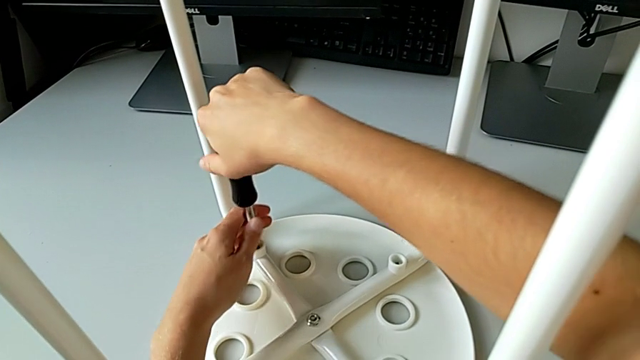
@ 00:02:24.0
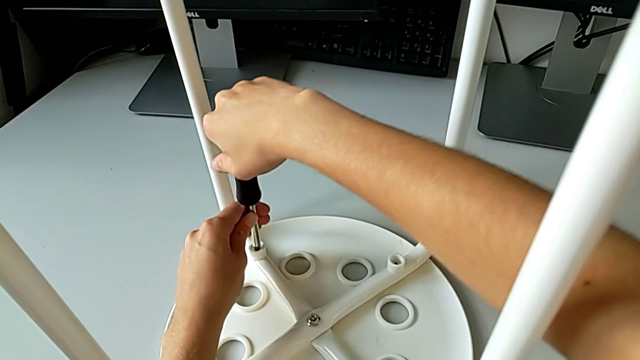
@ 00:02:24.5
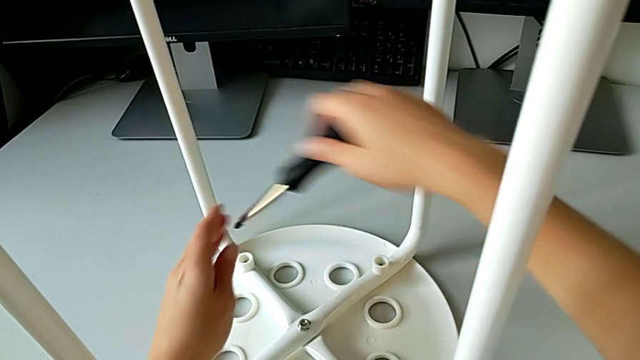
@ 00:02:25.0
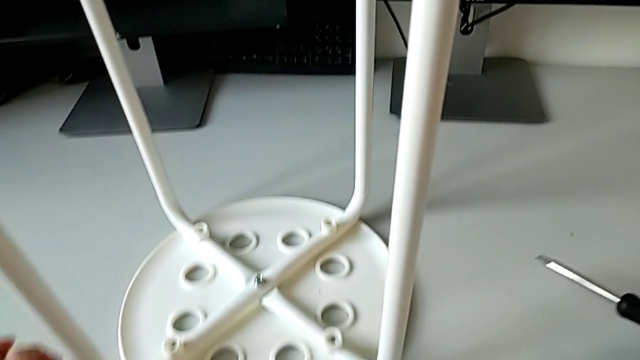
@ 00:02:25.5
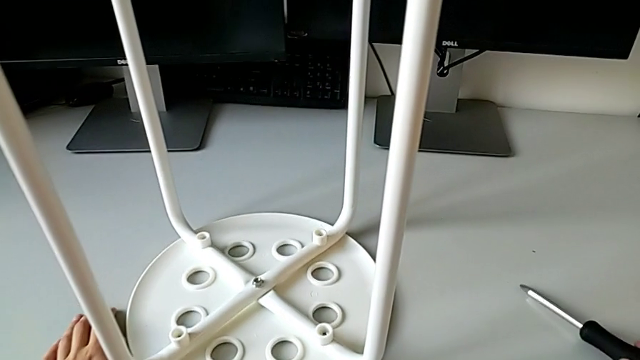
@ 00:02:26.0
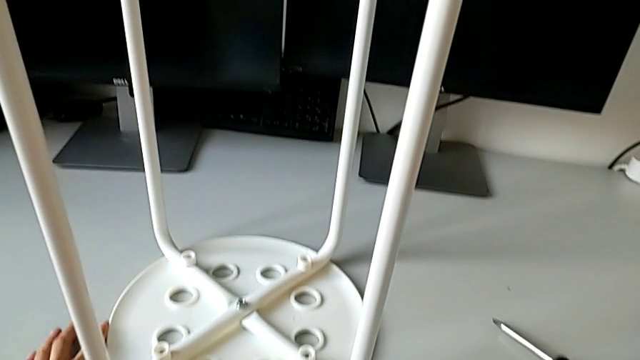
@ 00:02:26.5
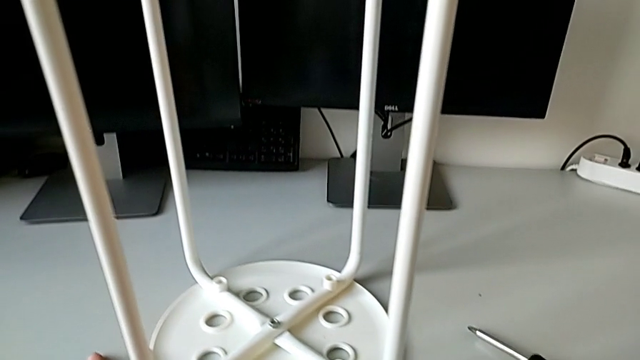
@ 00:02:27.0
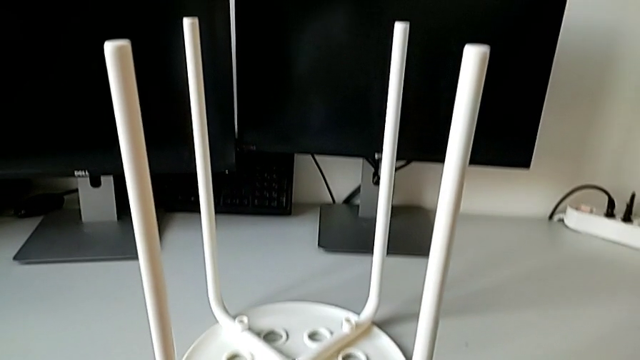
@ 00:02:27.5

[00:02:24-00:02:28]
The camera wearer is assembling the seat with the legs. They withdraw the screwdriver, place it and slide the stool.
